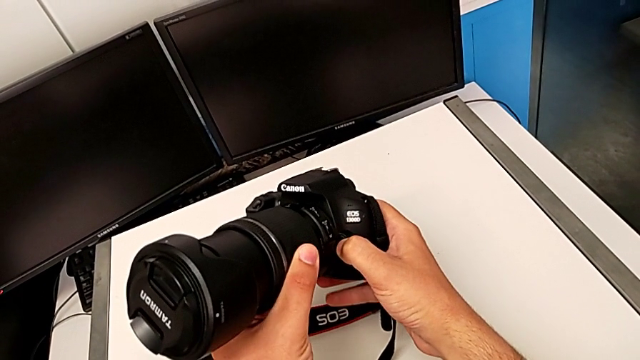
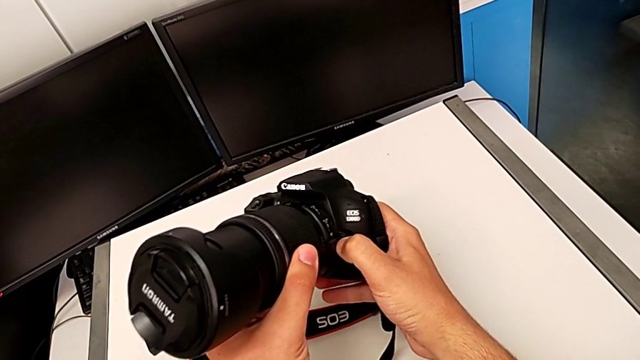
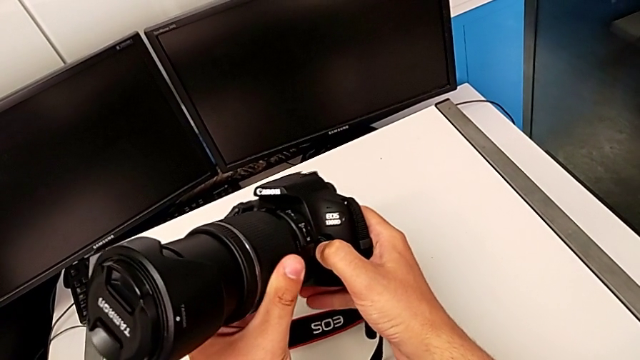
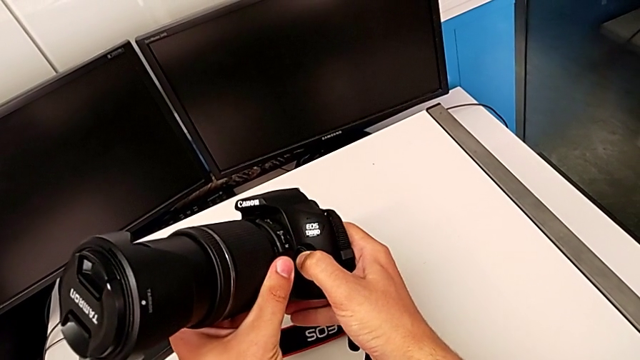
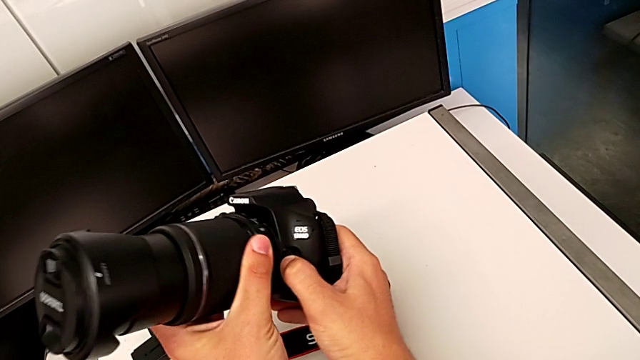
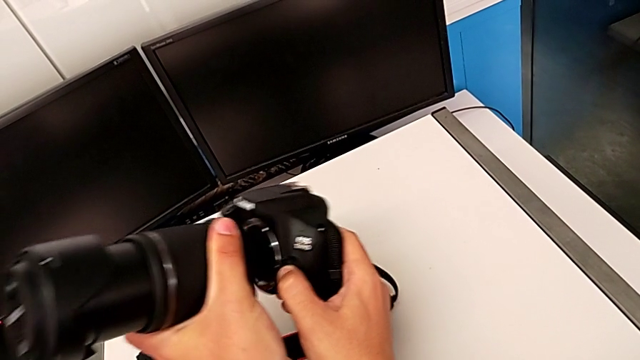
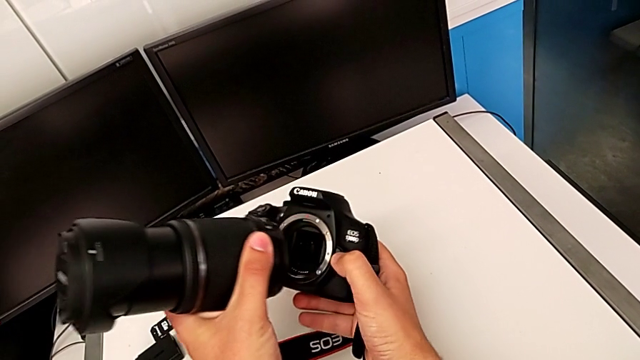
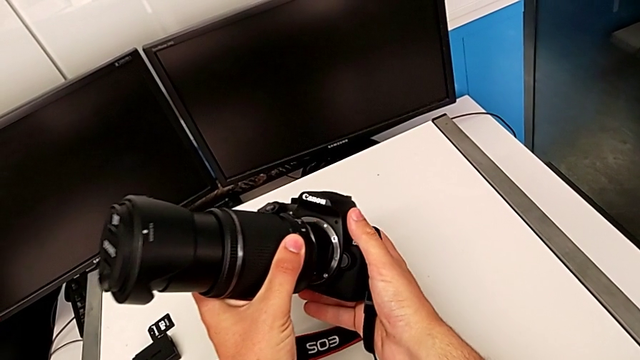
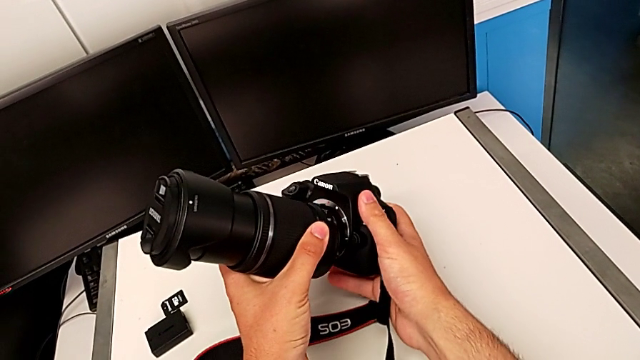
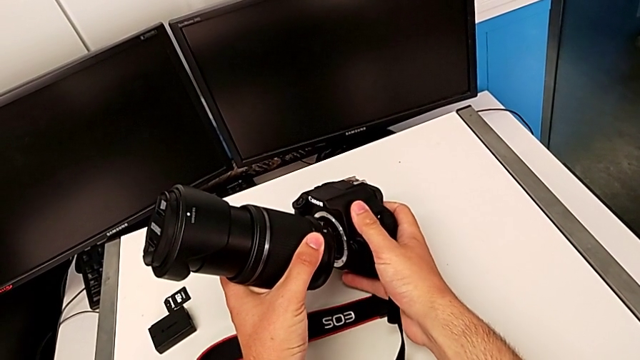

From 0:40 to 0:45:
The camera wearer is detaching the lens. They press the button, rotate the lens and withdraw it.

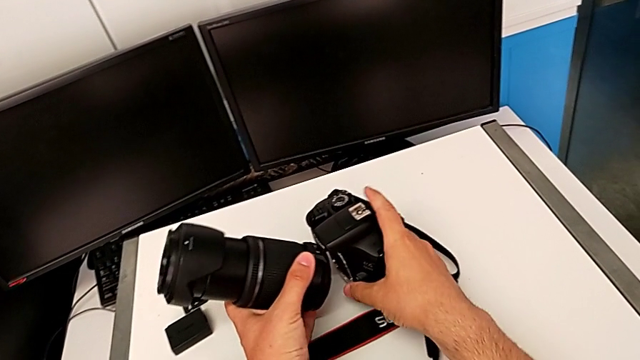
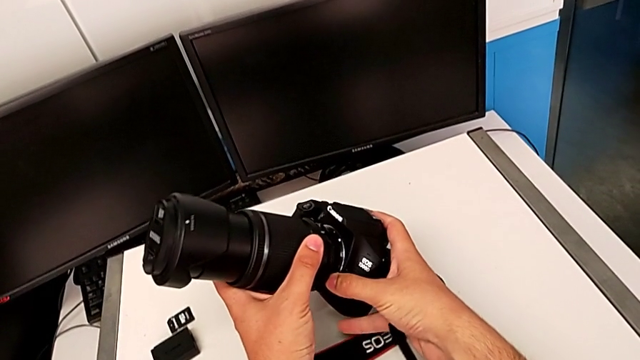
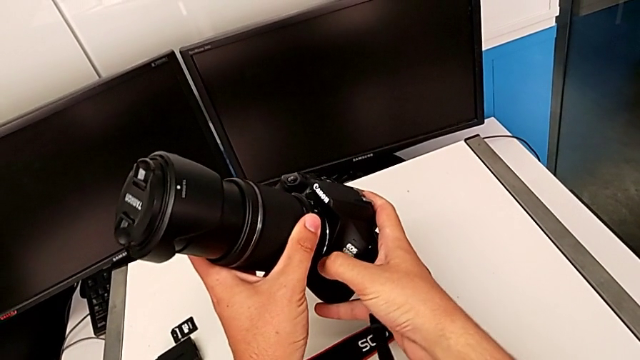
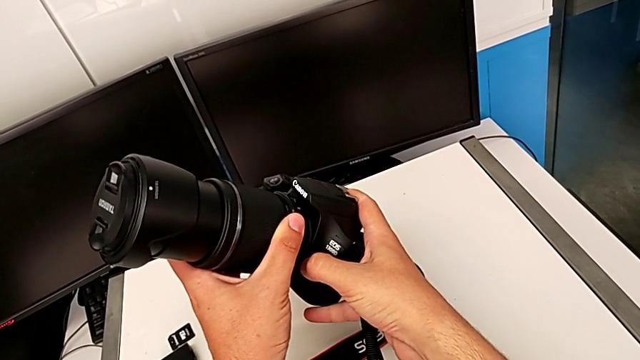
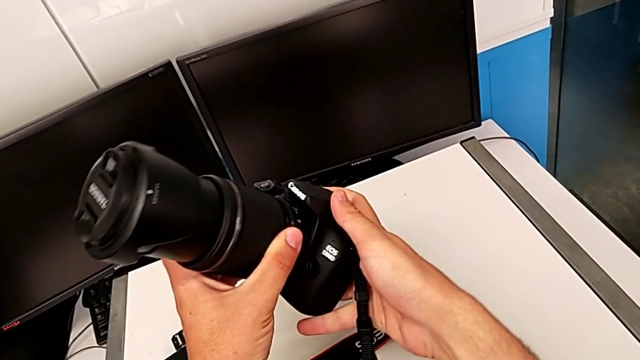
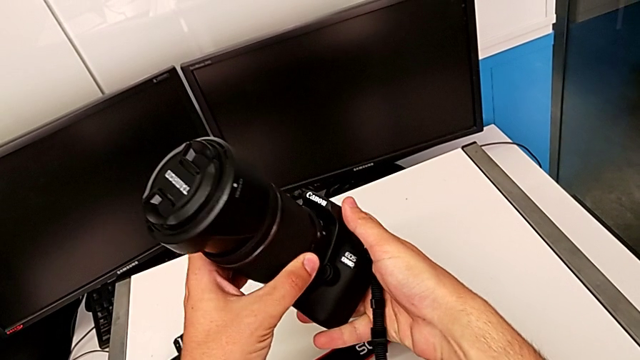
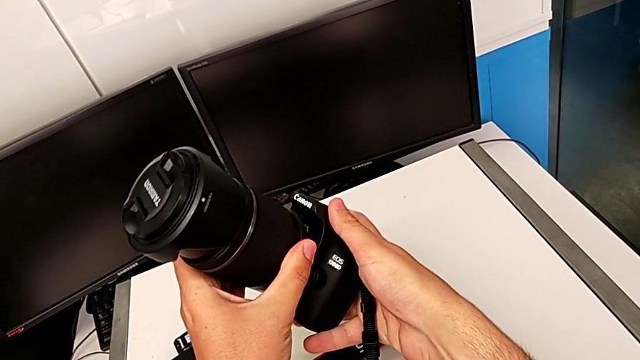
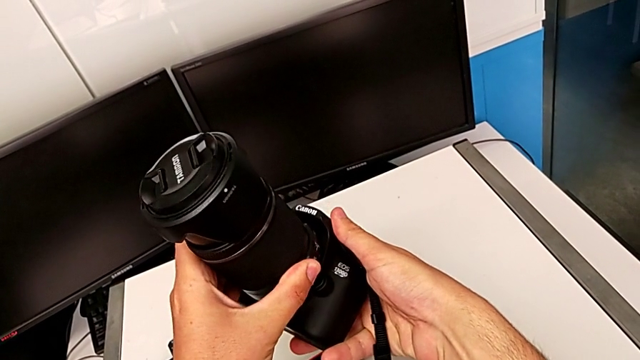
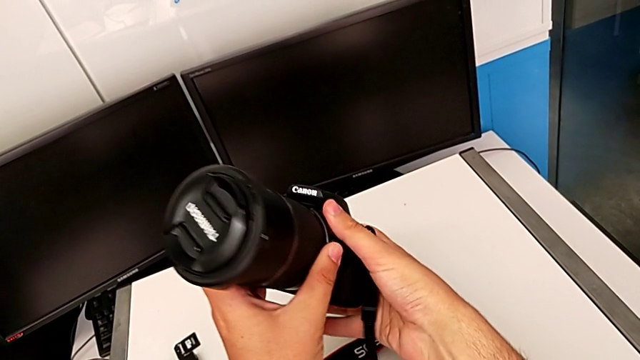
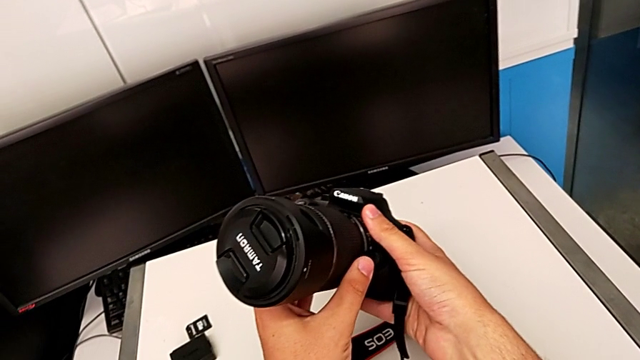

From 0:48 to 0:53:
The camera wearer attaches the lens to the DSLR. They insert the lens, press the button and assemble the lens.

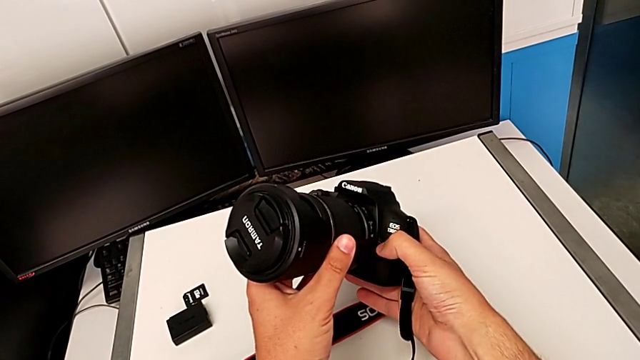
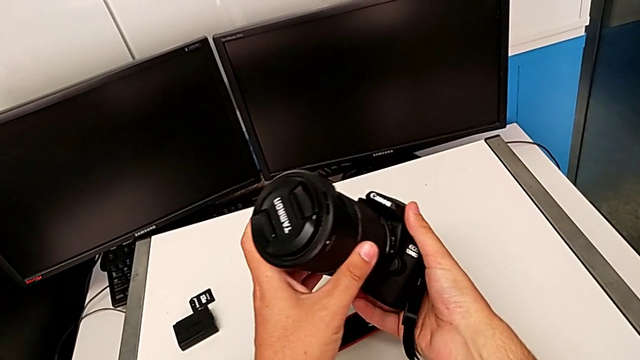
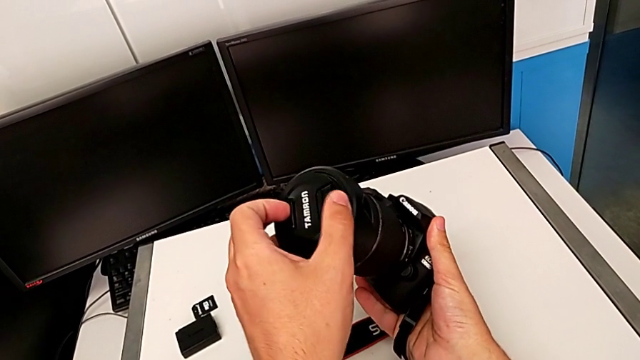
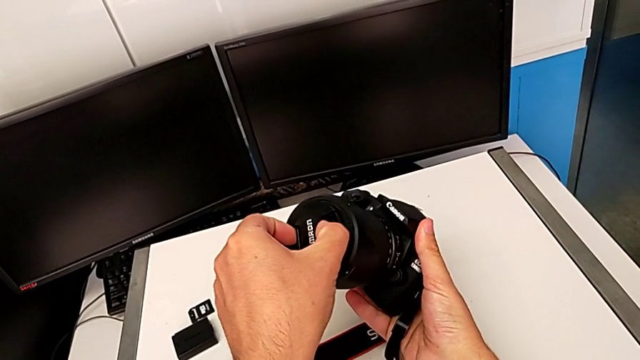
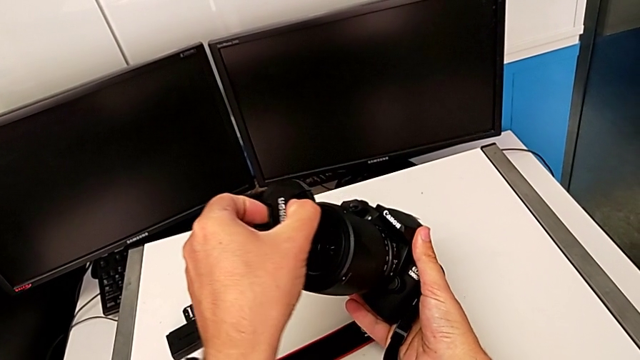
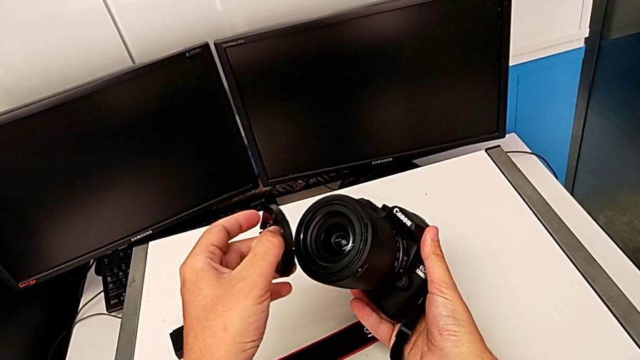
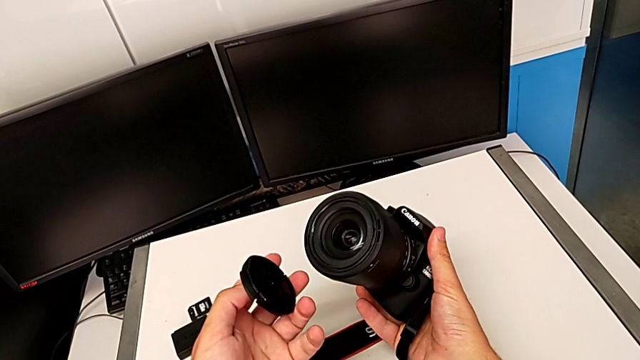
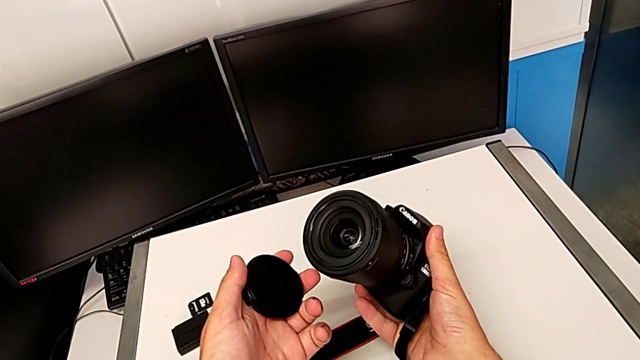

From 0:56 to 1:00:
The camera wearer detaches the lens cover. They grab the lens cover and withdraw it.

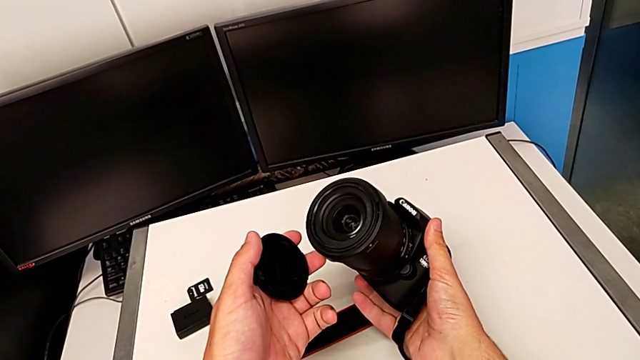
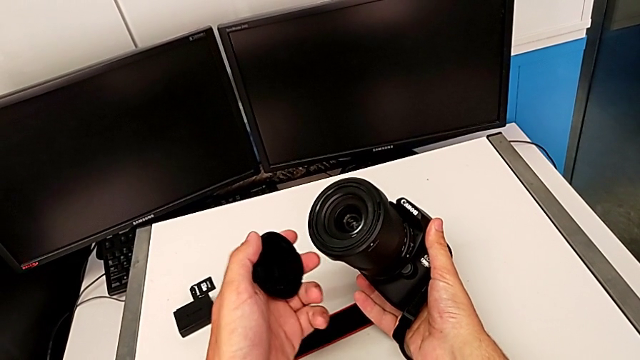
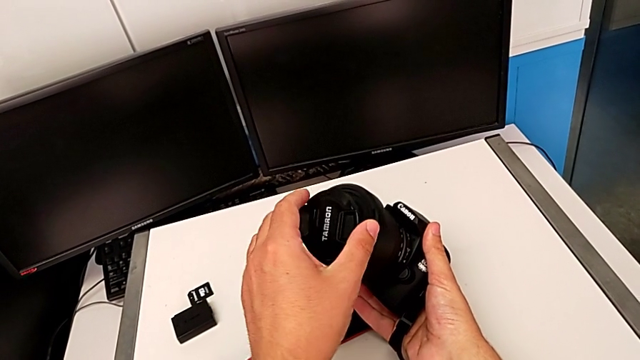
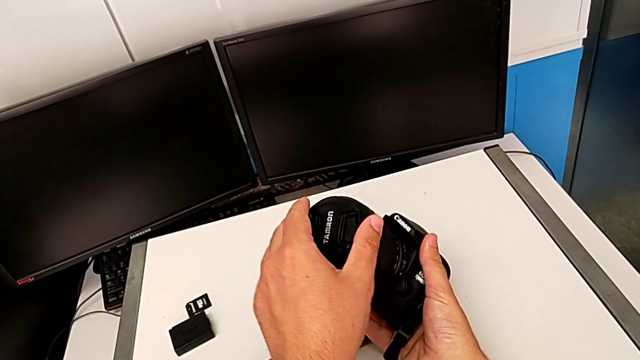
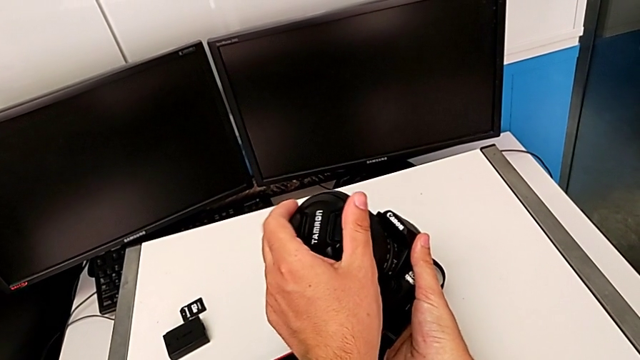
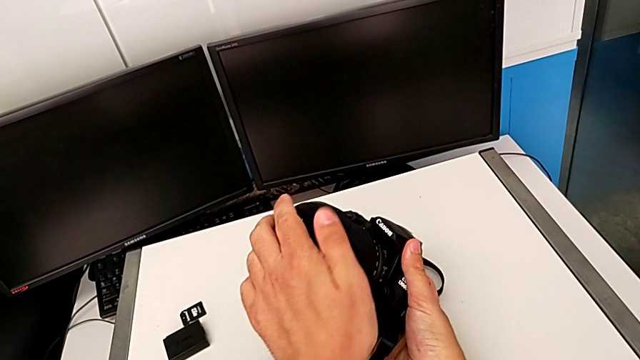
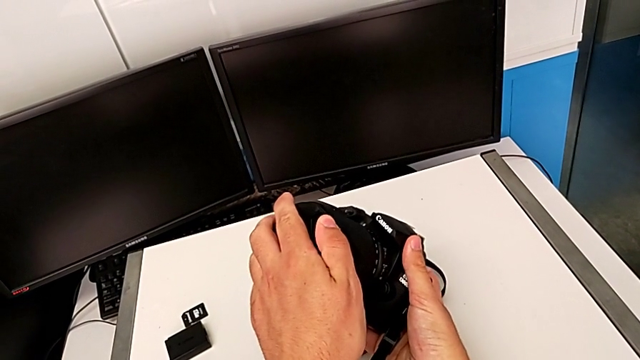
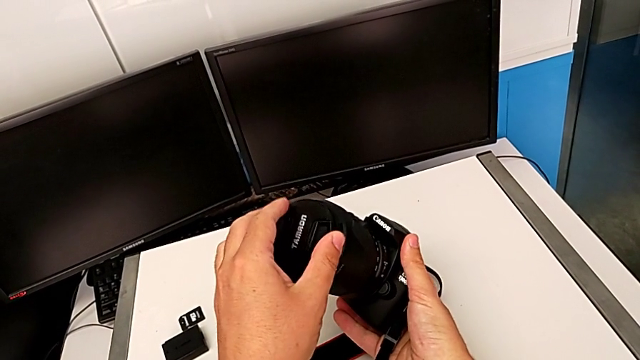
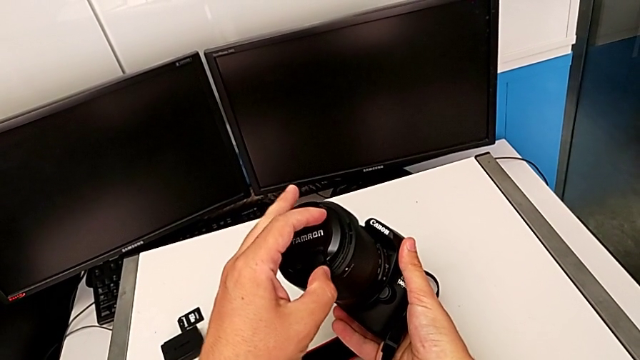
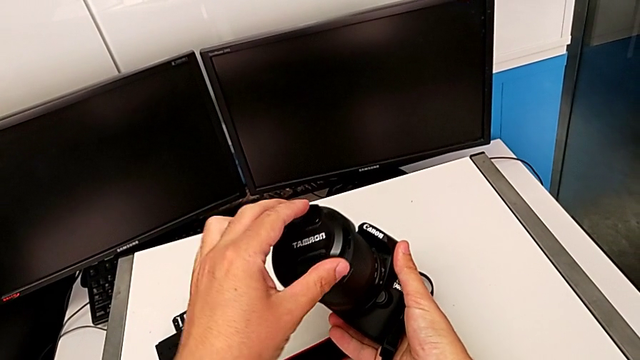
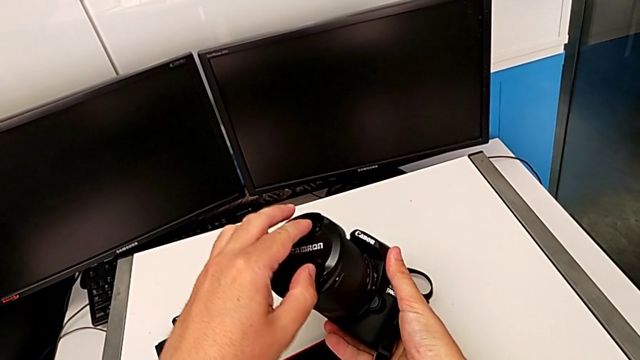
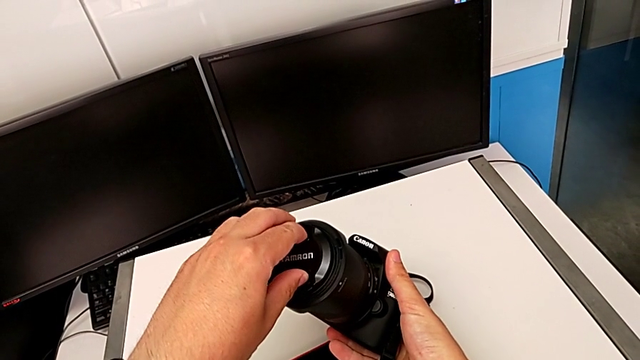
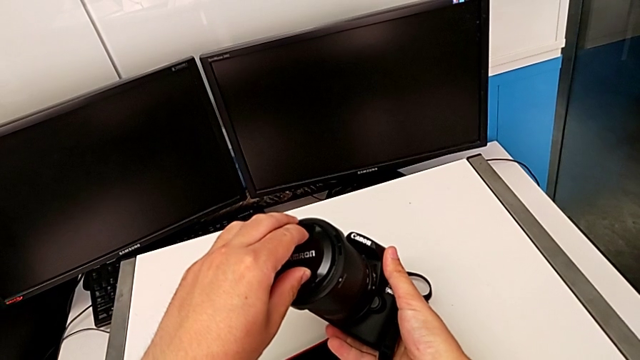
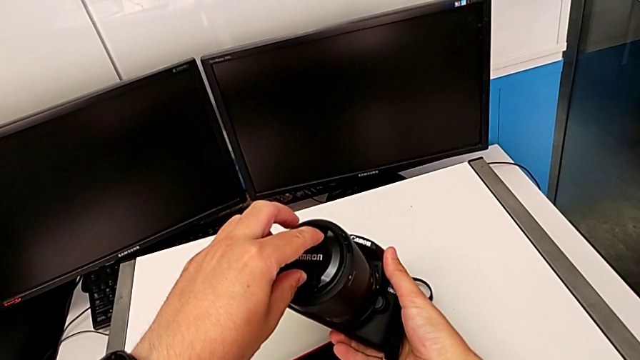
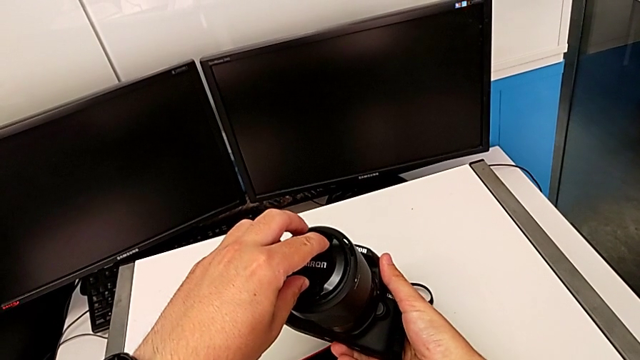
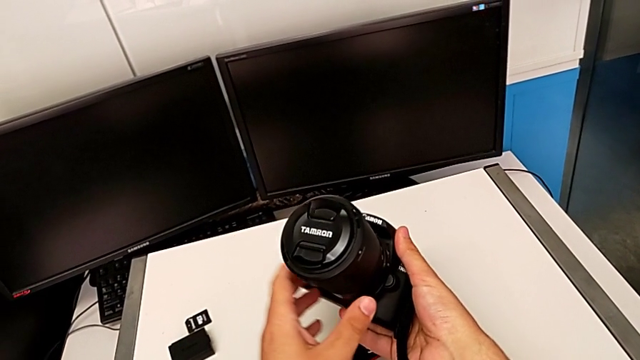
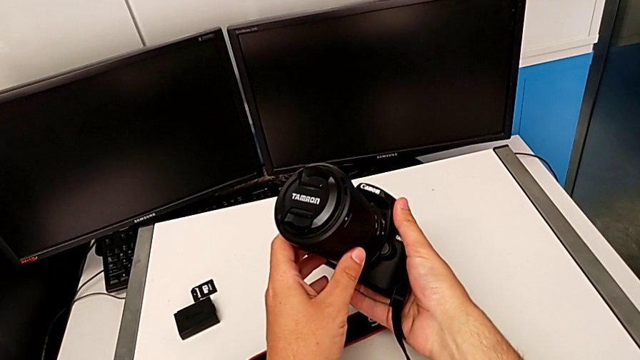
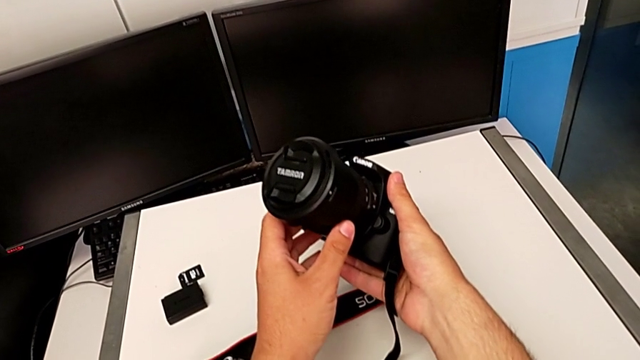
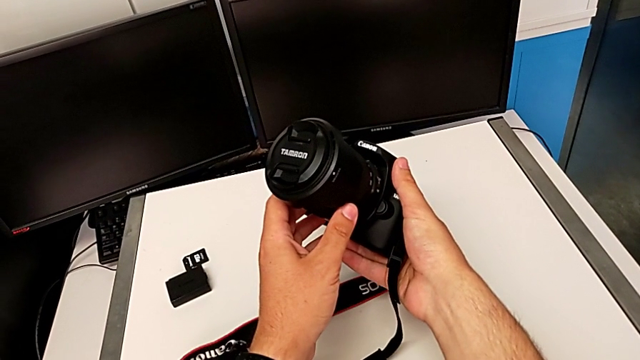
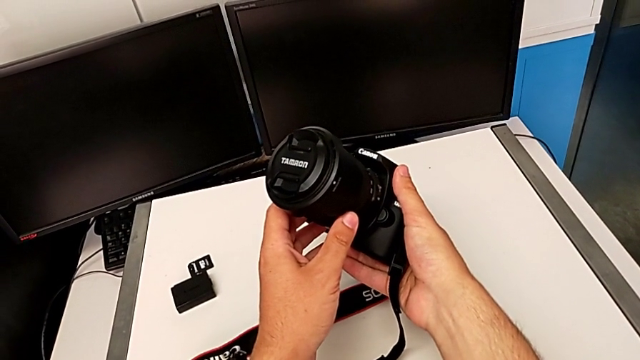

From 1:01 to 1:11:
The camera wearer attaches the lens cover to the lens. They place the lens cover, wrongly rotate it, assemble it and rotate it.
